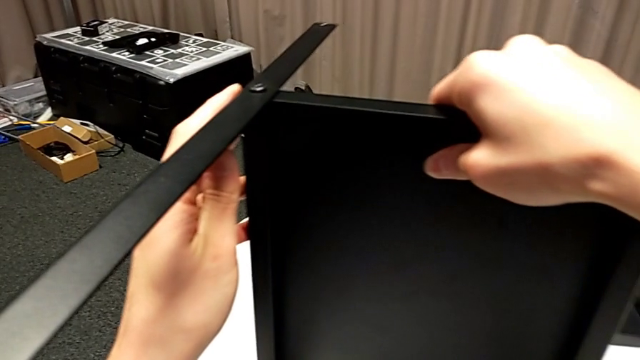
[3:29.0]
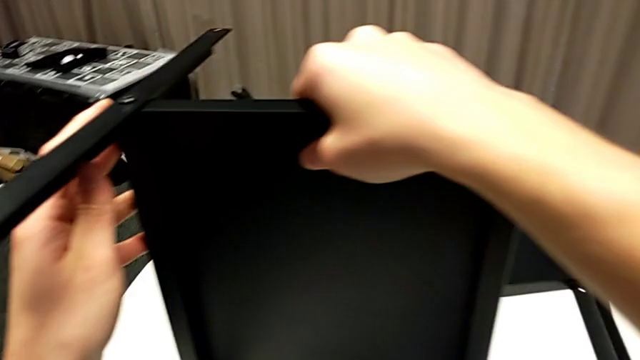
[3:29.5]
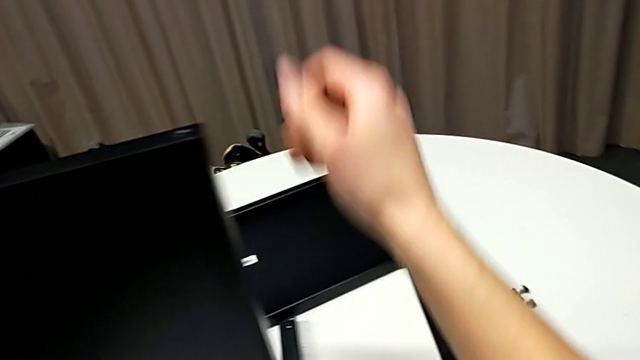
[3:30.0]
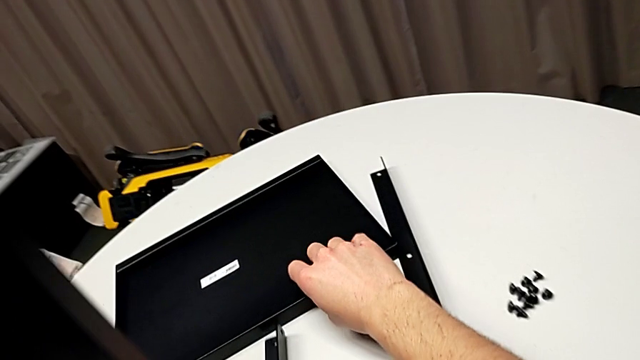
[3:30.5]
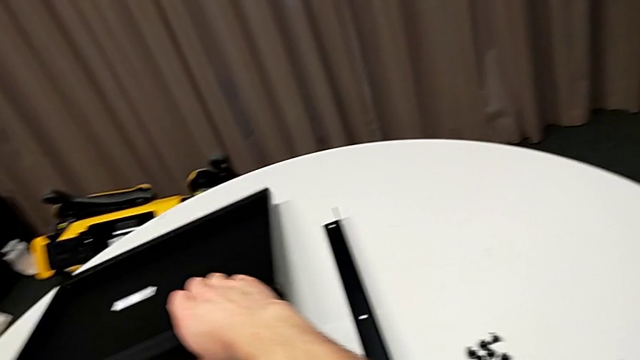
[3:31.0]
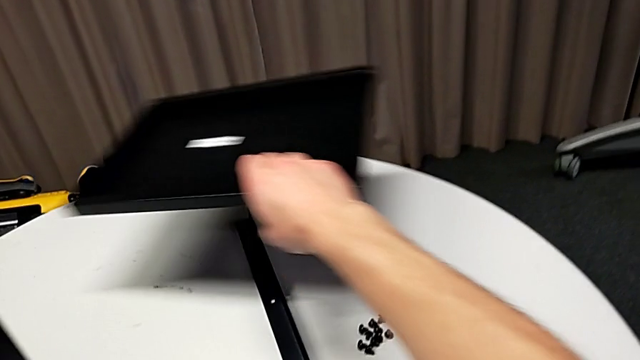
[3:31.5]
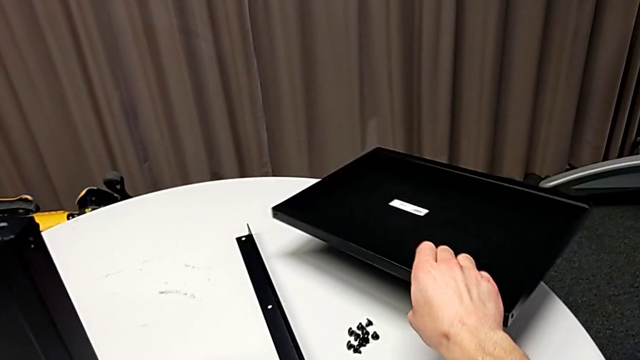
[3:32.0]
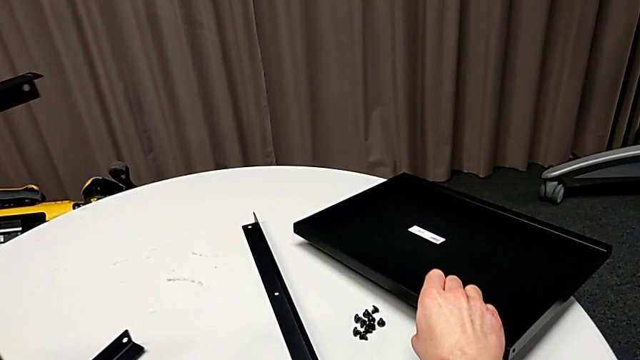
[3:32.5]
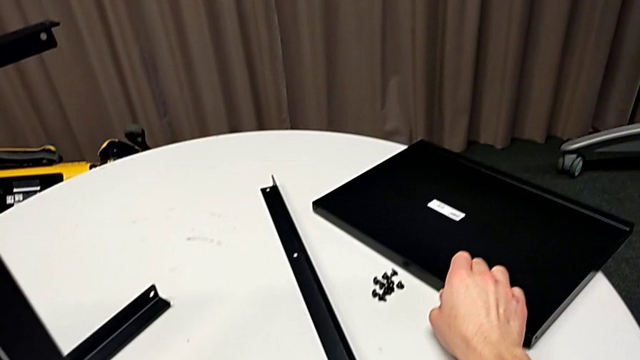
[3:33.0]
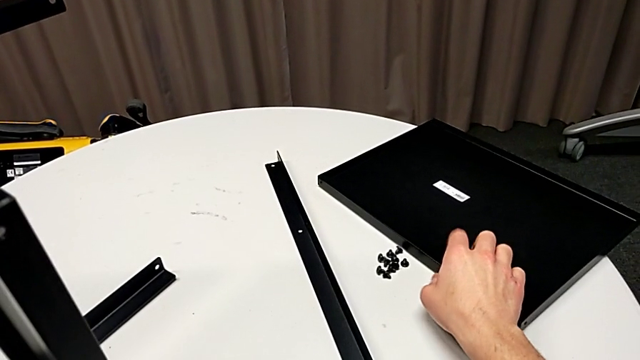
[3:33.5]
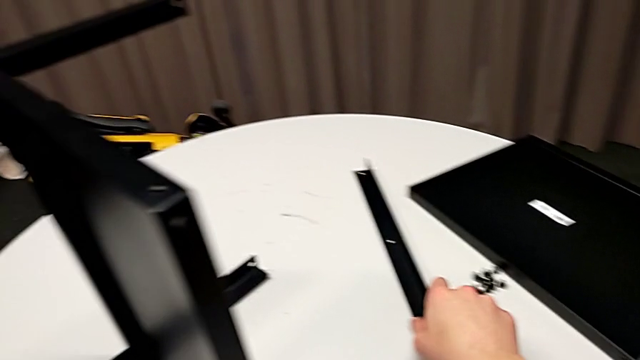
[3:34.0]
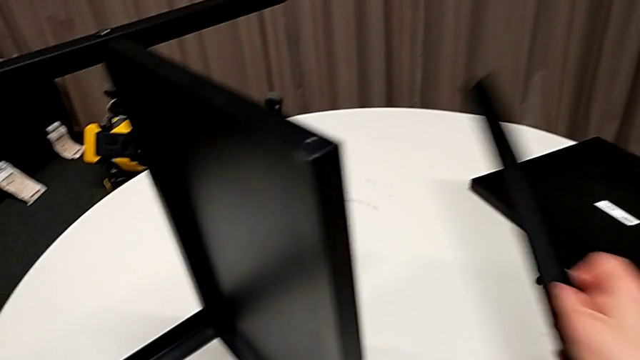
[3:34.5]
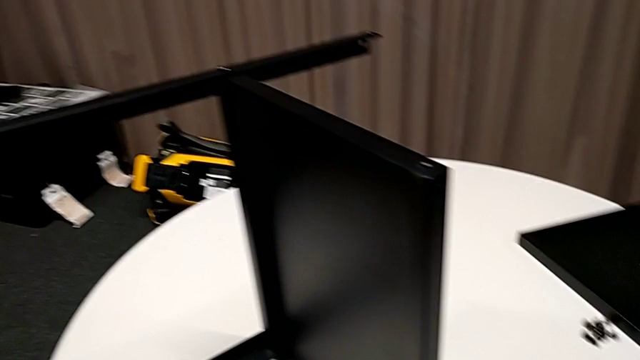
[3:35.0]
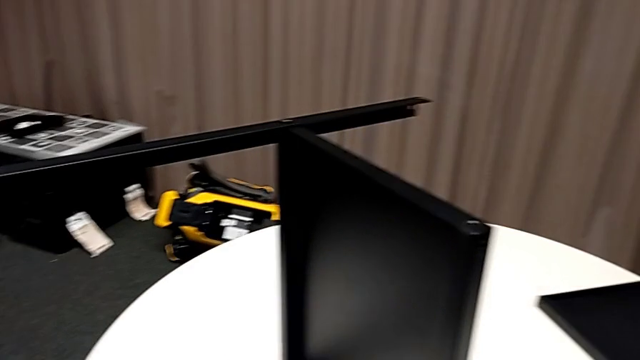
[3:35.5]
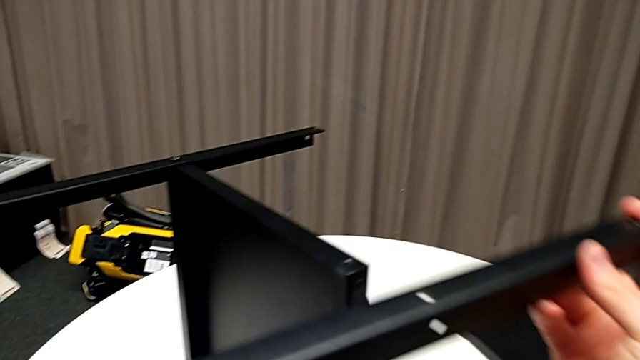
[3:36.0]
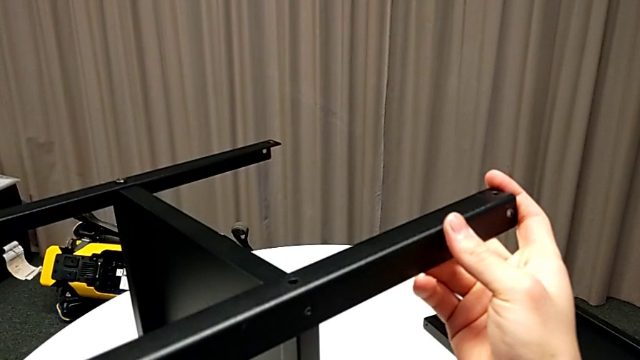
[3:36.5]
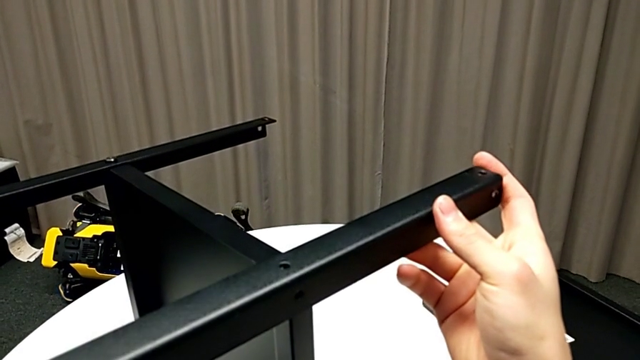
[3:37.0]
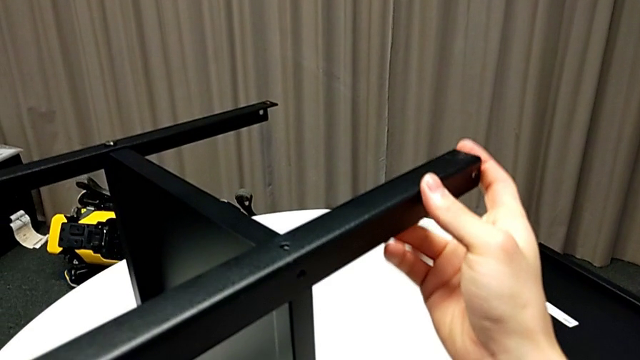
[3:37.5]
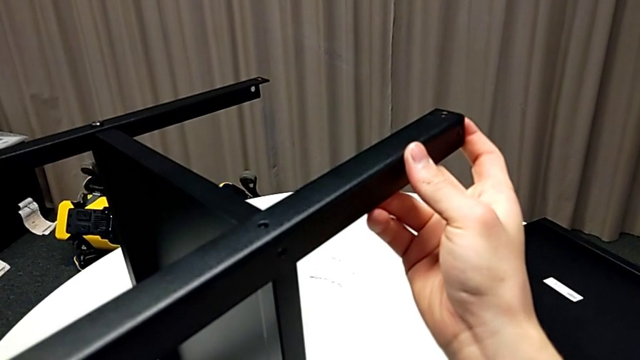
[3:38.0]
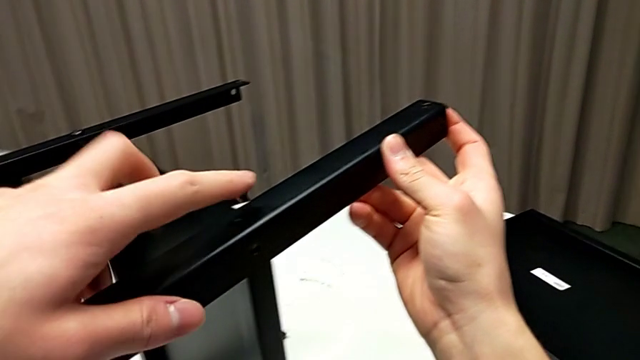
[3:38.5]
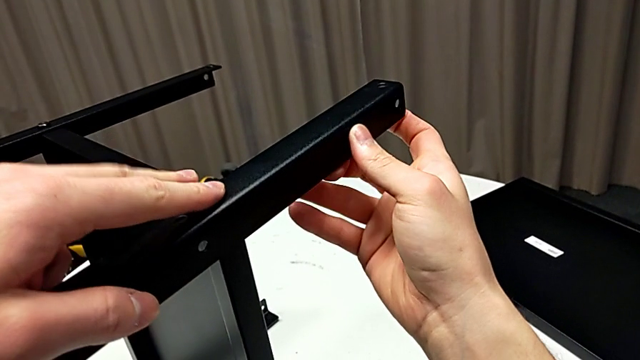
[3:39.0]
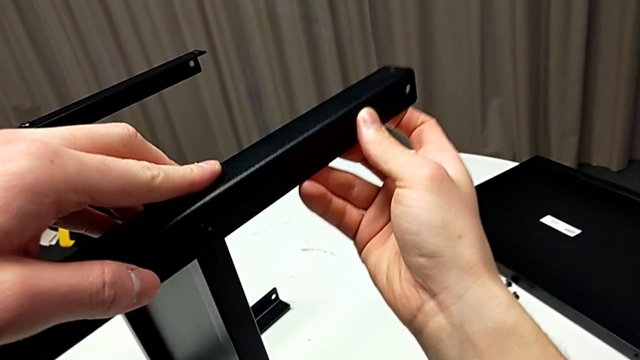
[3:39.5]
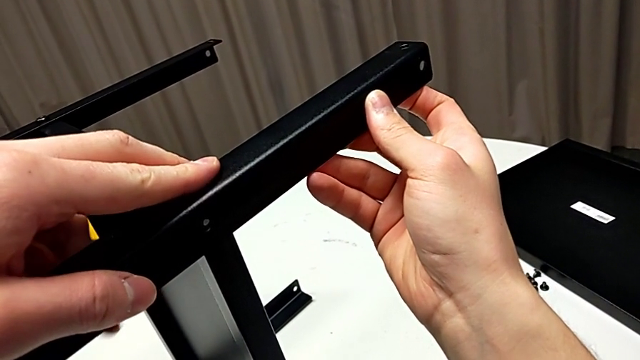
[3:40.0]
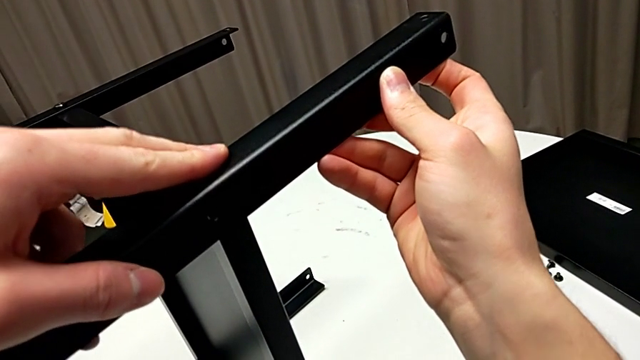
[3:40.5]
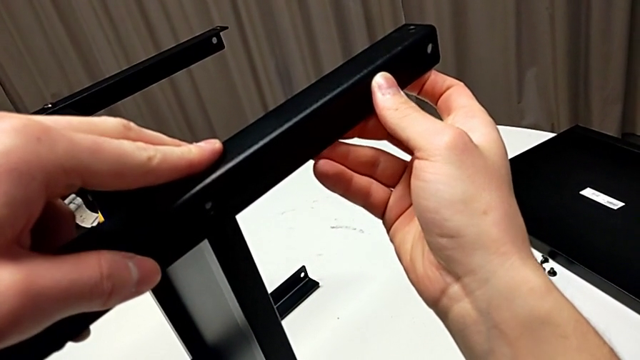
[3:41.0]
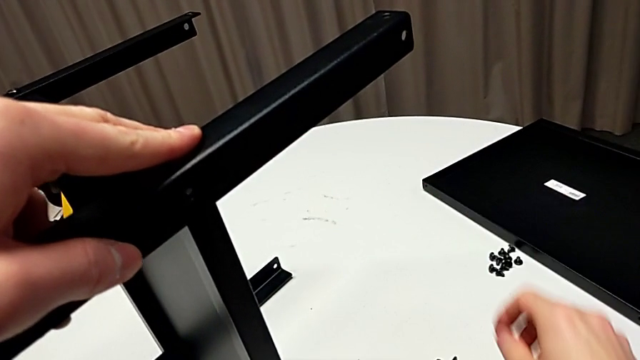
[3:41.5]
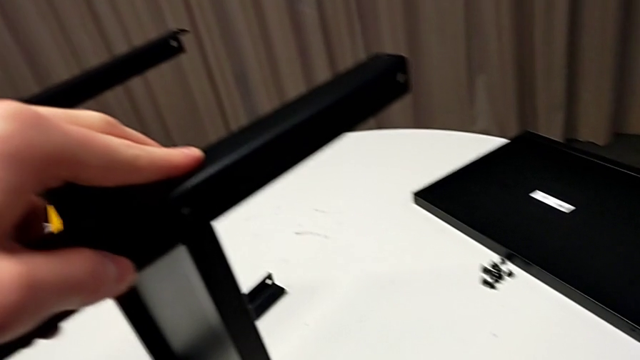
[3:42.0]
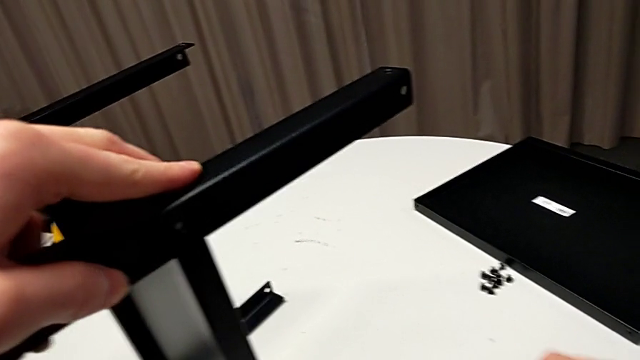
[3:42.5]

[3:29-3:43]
The camera wearer is assembling the fourth leg to the shelf. They grab the tray, place it, grab the leg, place it, align it and approach the hex socket head.

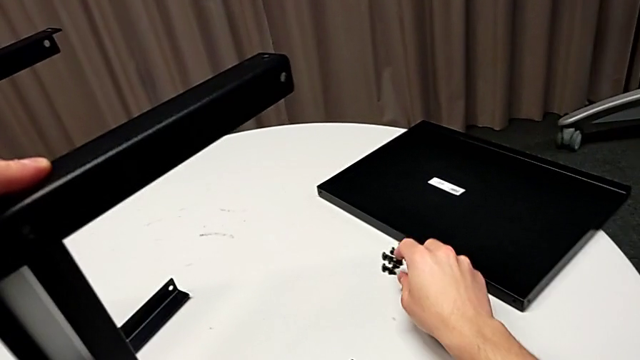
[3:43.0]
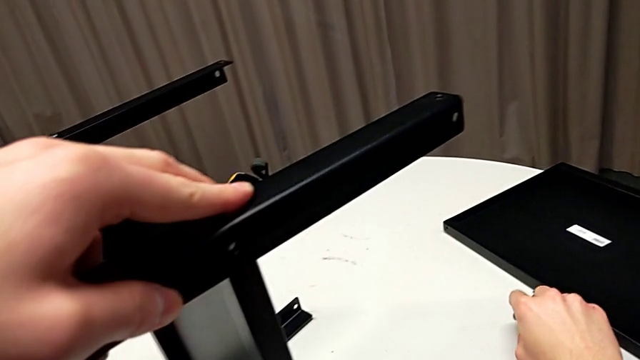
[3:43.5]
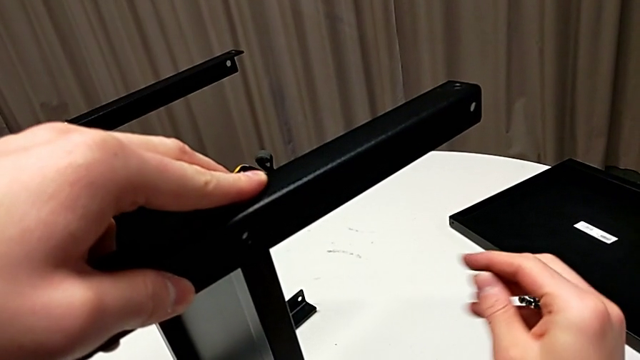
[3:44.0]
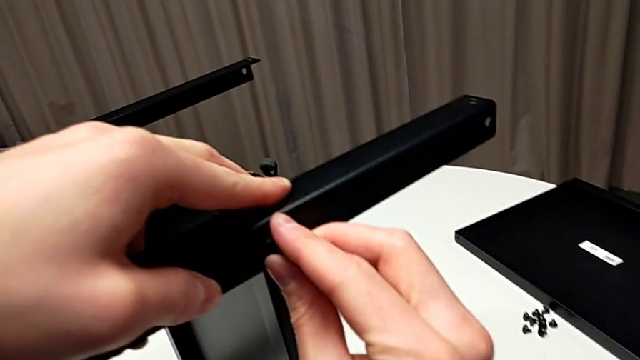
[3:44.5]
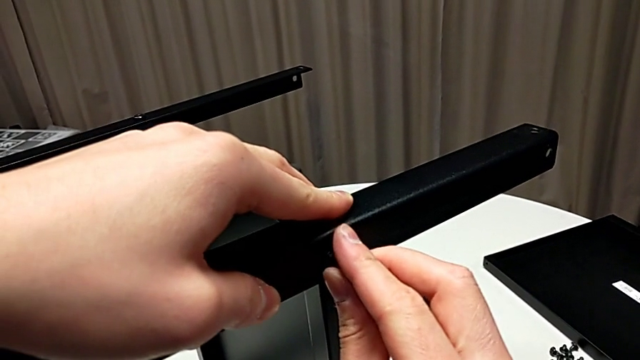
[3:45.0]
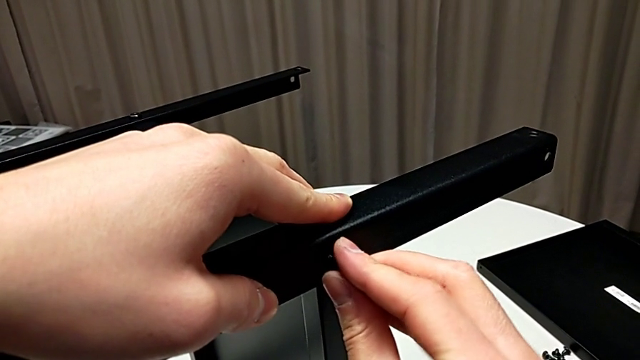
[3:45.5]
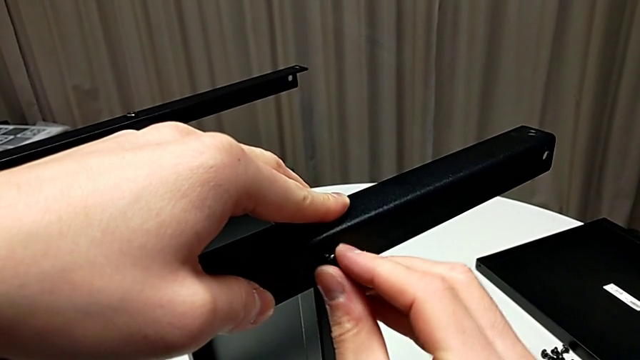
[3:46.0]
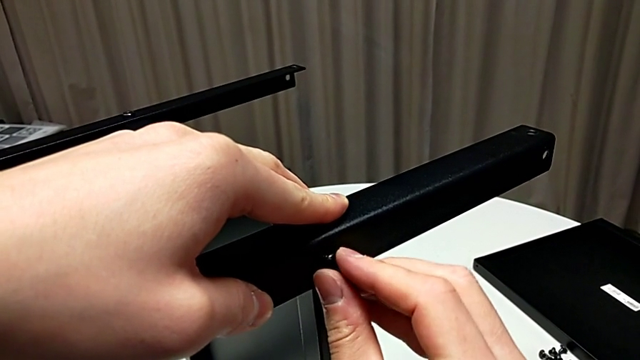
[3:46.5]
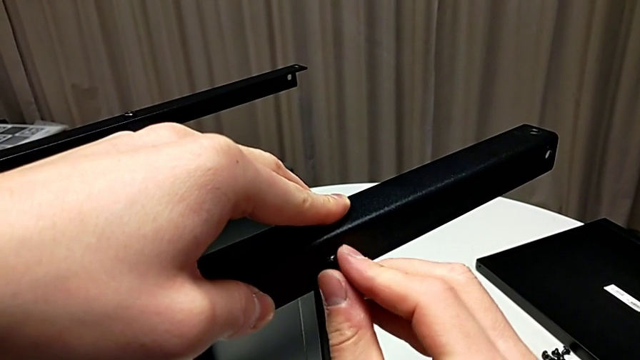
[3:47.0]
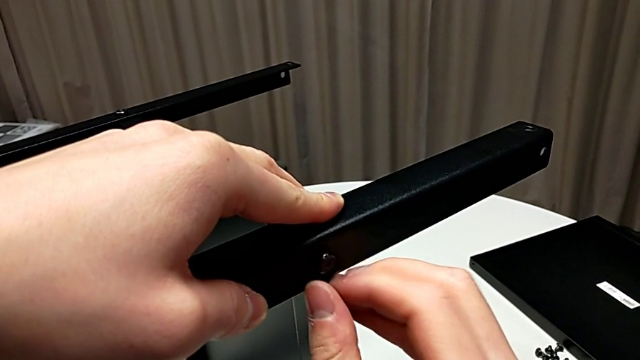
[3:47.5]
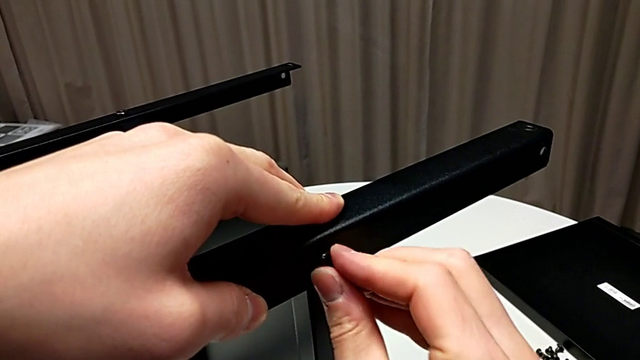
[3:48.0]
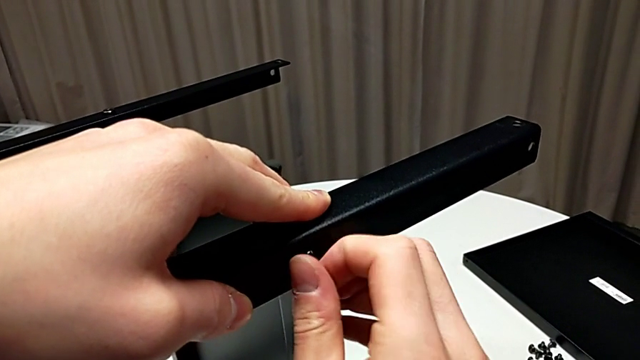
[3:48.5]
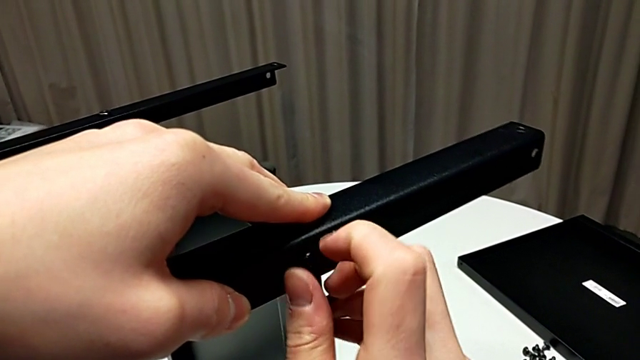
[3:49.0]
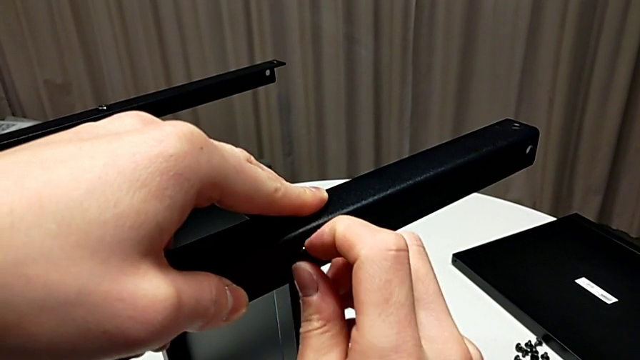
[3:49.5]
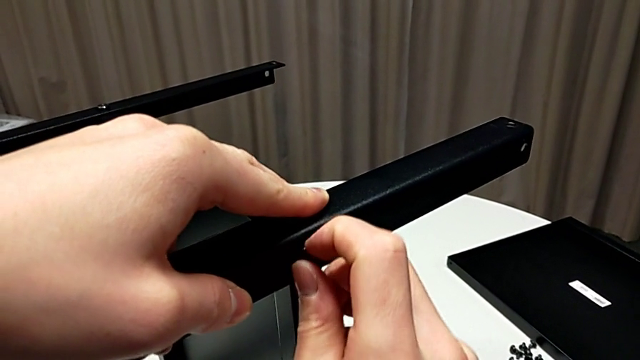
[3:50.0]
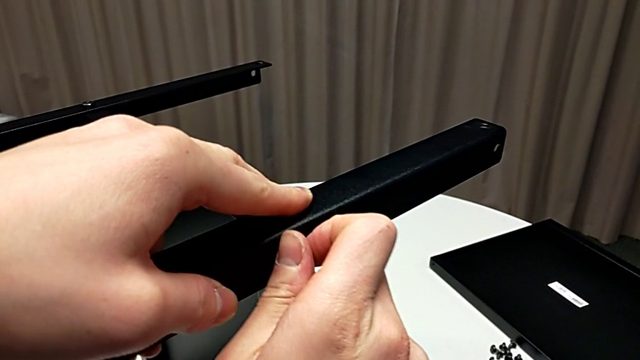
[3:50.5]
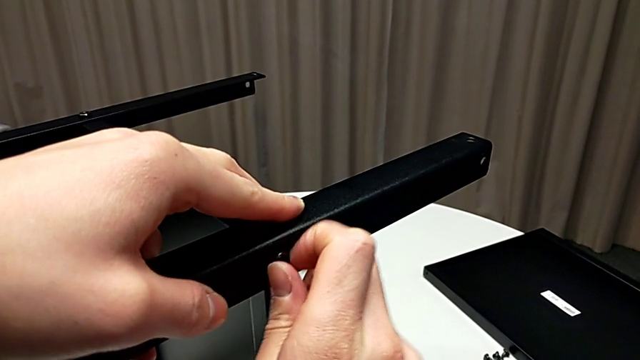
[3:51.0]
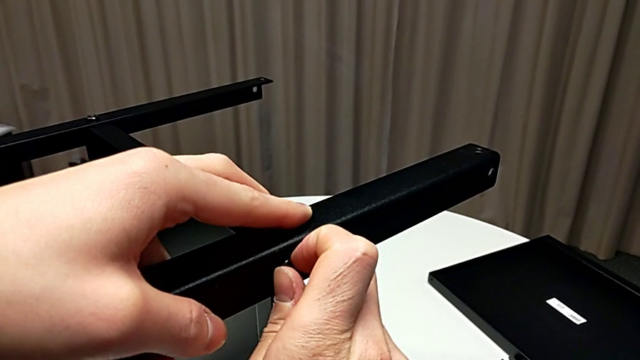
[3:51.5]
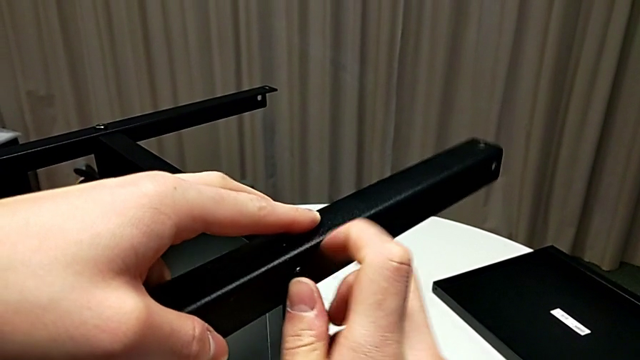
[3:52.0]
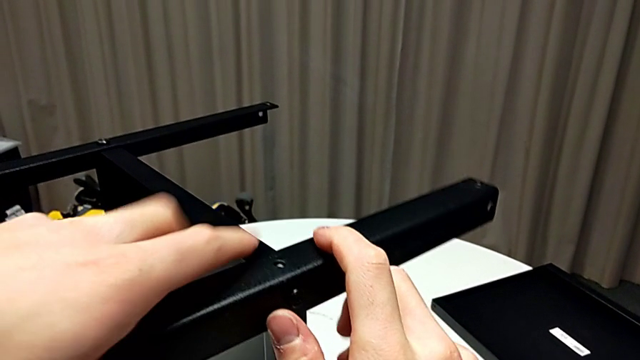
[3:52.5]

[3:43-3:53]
The camera wearer is assembling the fourth leg to the shelf. They grab the hex socket head, insert it, screw it and align the leg.
